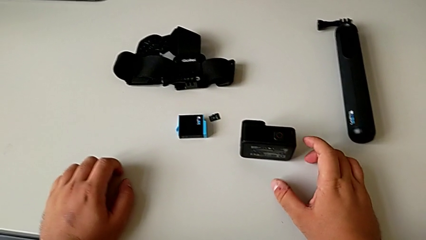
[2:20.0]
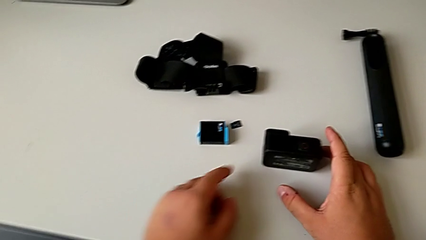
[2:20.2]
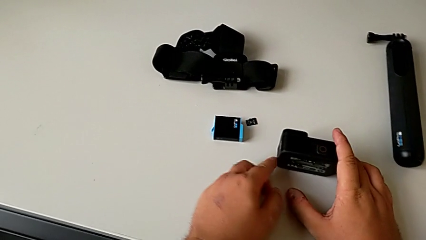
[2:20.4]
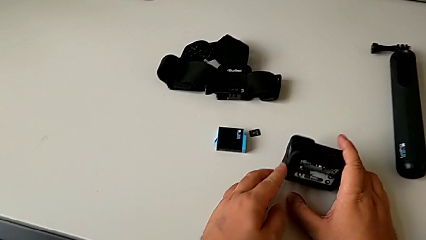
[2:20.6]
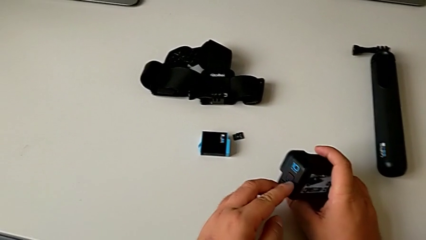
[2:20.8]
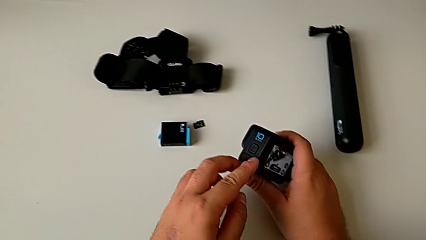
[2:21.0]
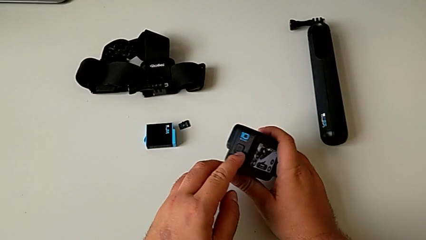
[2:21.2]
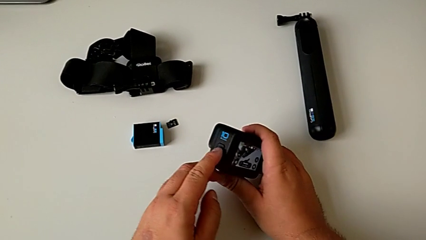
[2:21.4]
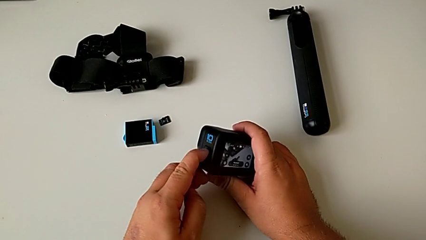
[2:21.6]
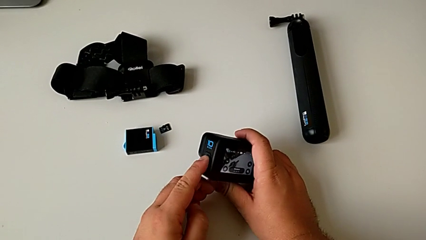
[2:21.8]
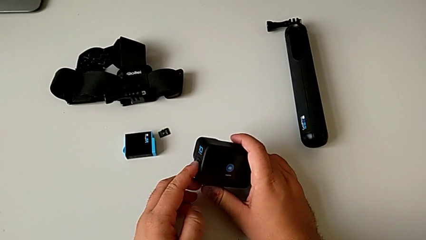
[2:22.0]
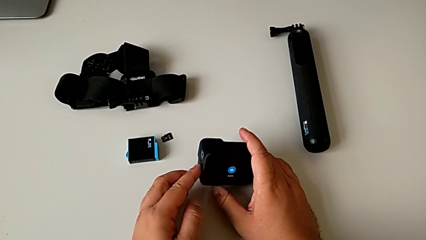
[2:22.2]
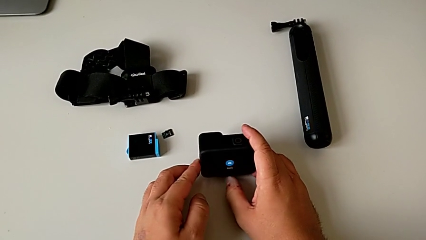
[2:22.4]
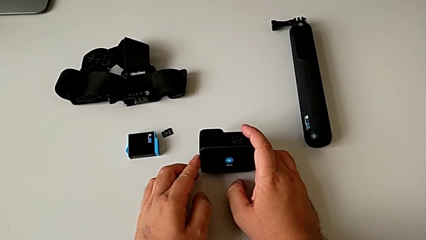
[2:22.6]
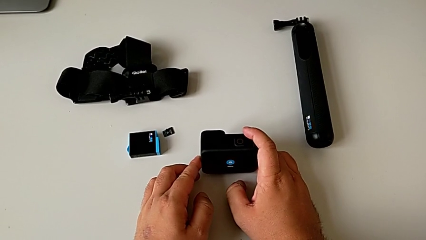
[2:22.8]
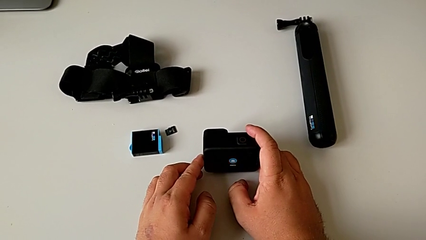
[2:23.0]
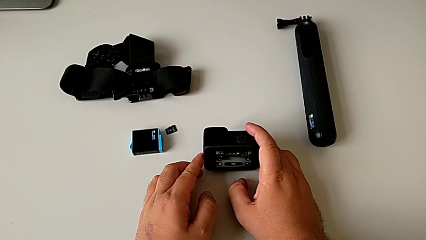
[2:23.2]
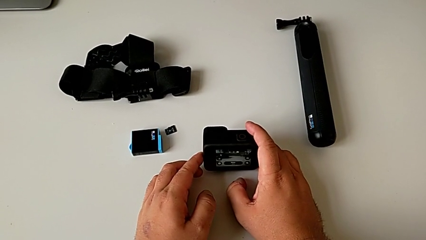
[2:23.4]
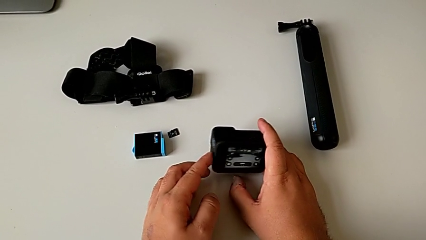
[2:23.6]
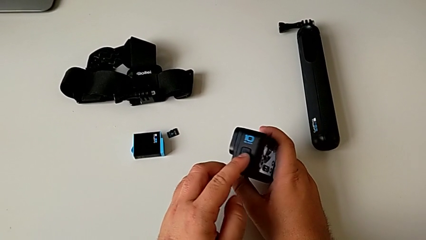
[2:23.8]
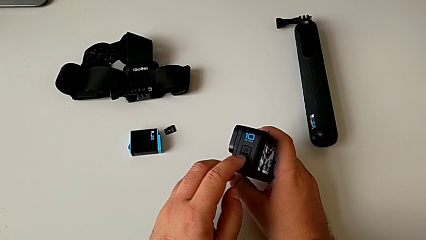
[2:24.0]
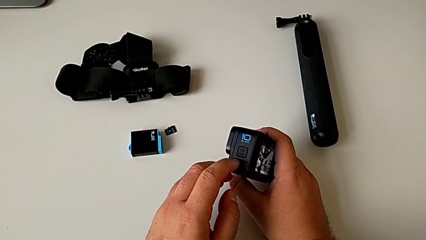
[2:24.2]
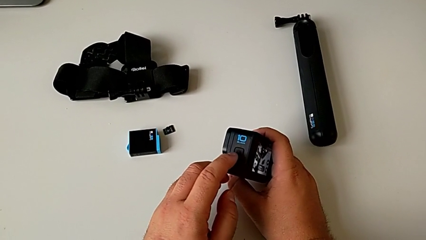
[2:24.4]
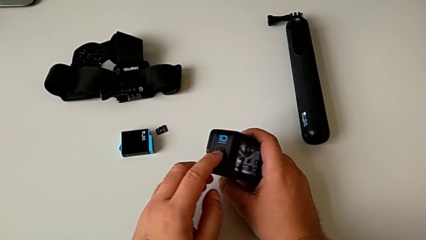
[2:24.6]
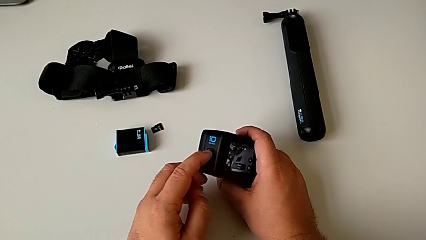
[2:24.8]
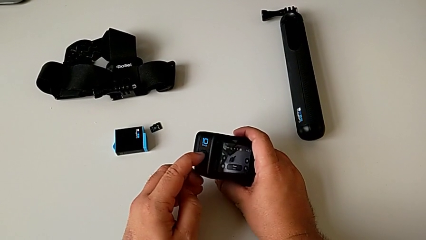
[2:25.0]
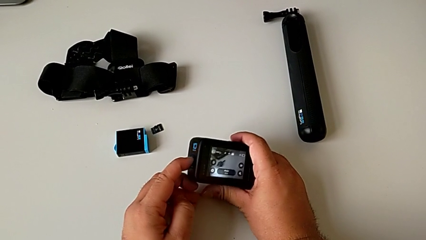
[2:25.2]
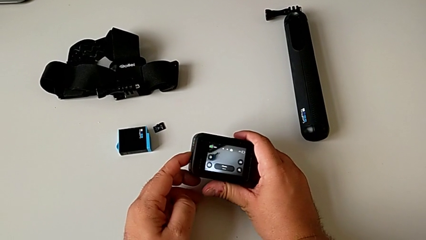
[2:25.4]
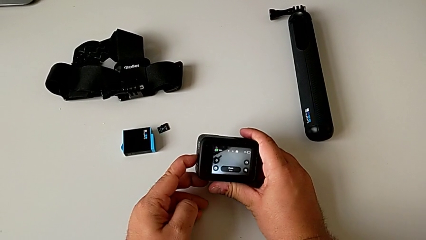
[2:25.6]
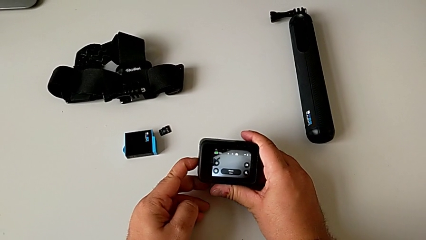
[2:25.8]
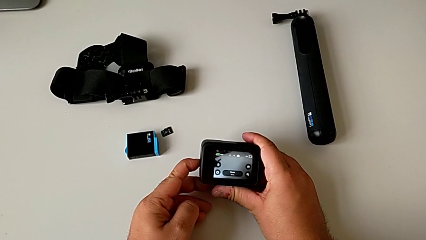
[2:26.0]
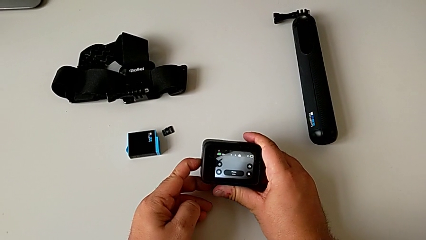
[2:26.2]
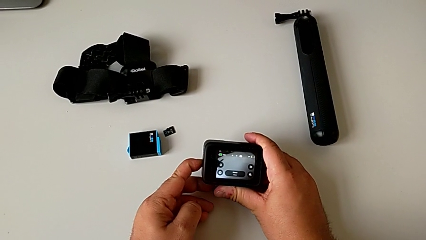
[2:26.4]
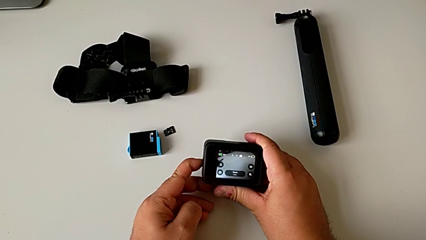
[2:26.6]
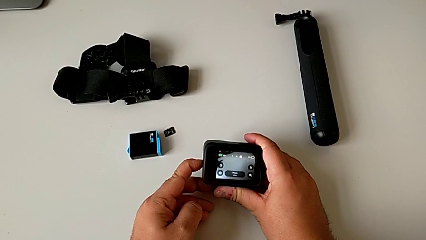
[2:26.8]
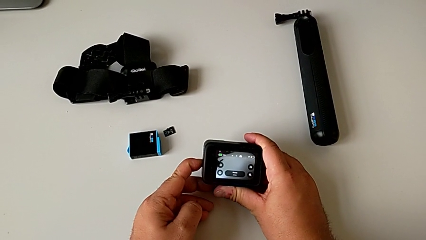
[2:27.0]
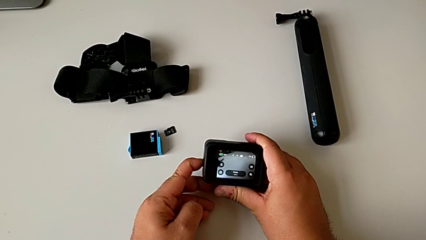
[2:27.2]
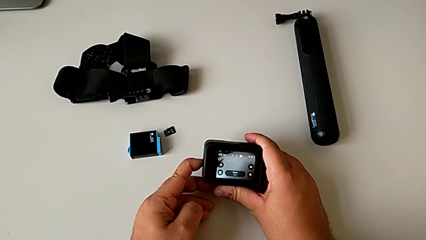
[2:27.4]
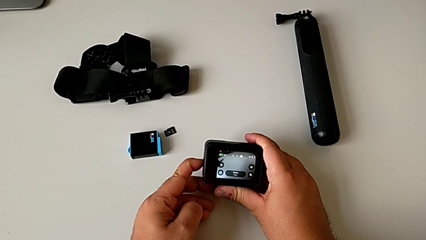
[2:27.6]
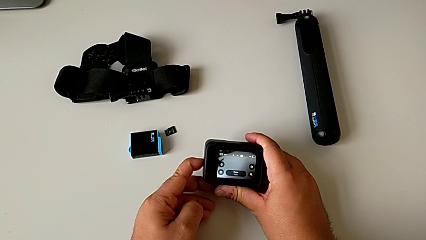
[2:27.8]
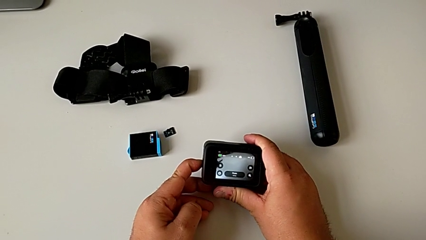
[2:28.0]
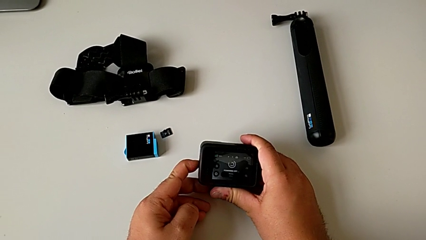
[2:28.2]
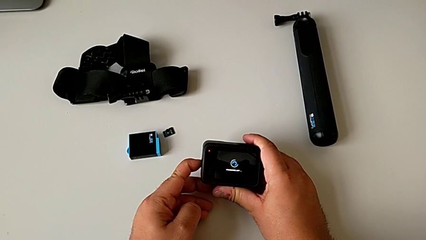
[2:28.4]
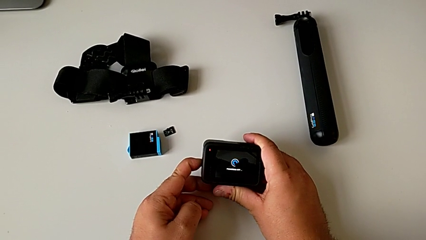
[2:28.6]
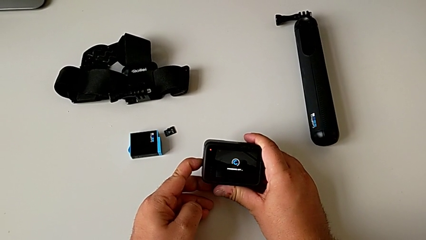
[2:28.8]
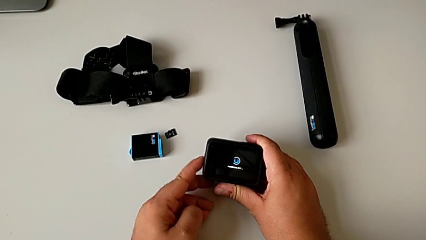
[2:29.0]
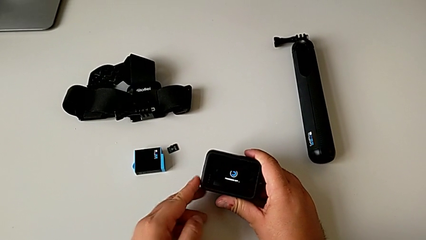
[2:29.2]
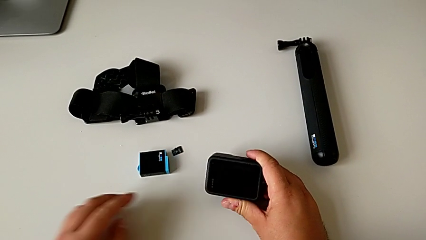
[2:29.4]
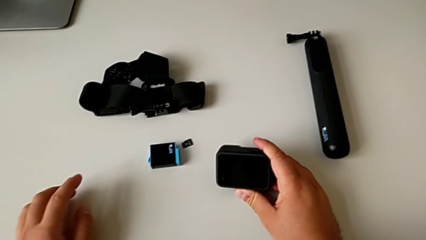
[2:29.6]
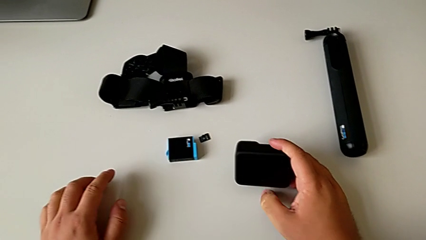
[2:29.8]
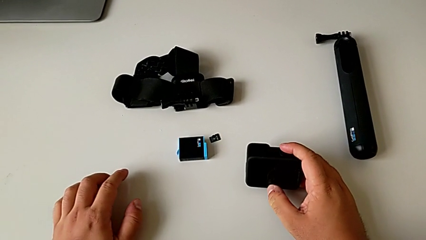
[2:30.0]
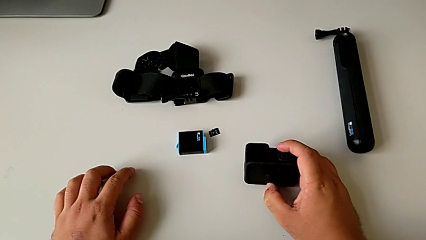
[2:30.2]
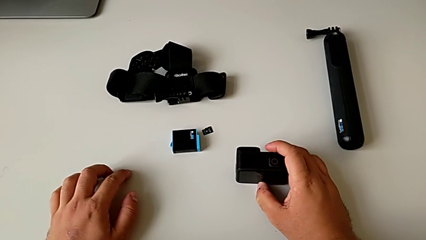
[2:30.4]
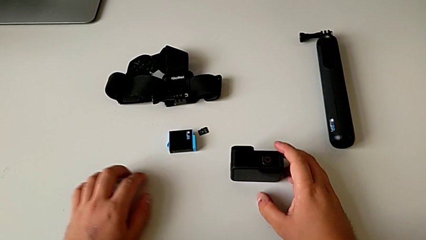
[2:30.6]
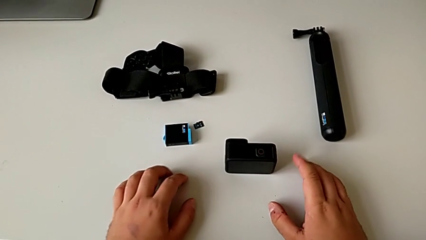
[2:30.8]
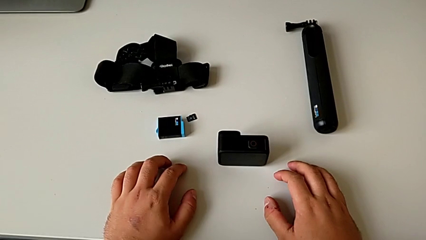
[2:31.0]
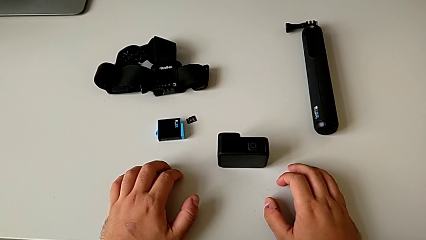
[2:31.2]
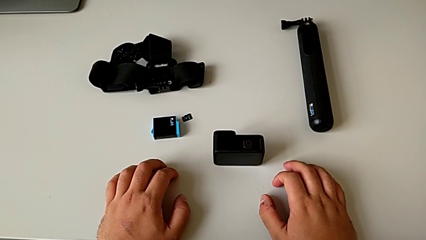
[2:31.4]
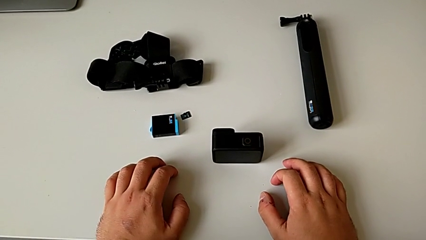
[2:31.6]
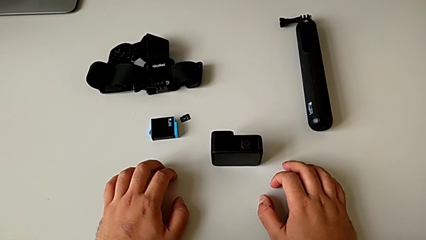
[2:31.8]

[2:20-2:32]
The camera wearer turns off the GoPro. They wrongly press the square button and place the GoPro. They lift it, rotate it, hold the square button and place the GoPro.

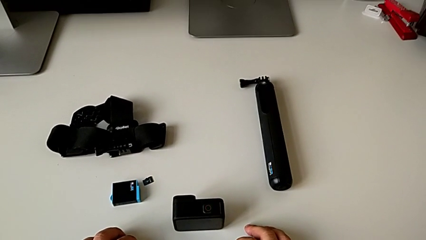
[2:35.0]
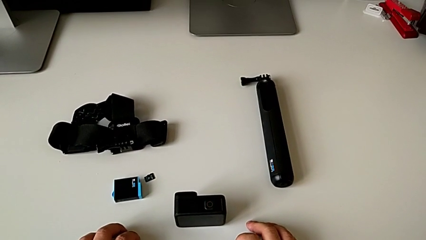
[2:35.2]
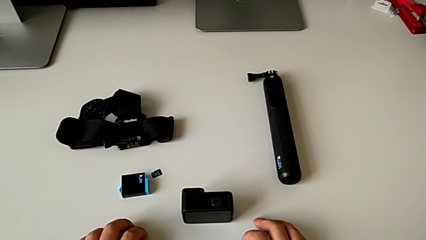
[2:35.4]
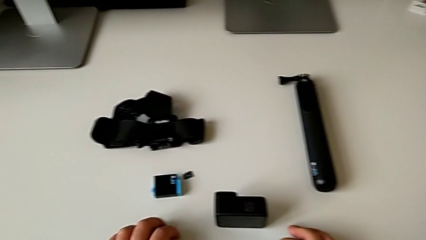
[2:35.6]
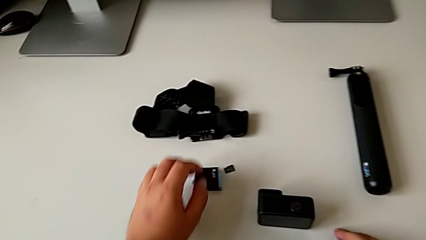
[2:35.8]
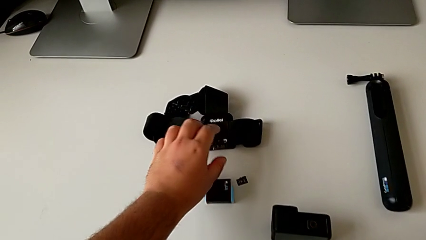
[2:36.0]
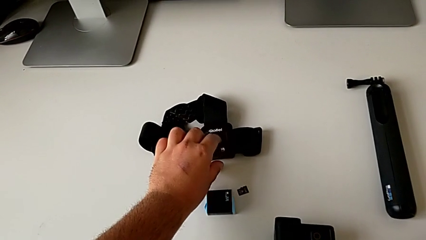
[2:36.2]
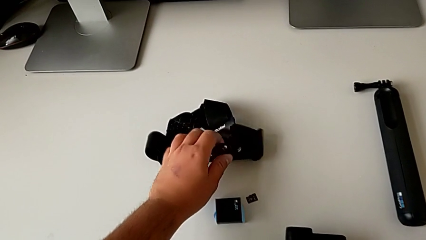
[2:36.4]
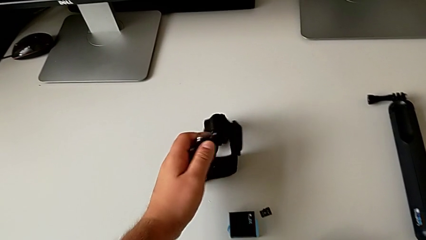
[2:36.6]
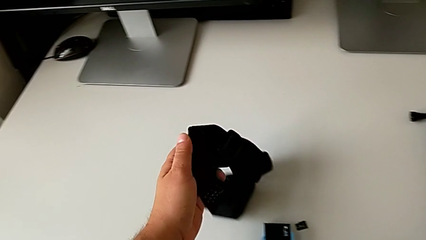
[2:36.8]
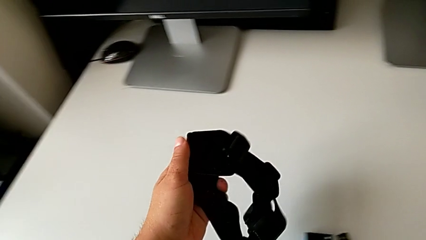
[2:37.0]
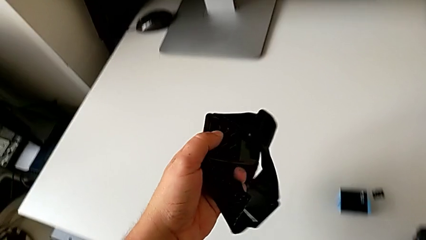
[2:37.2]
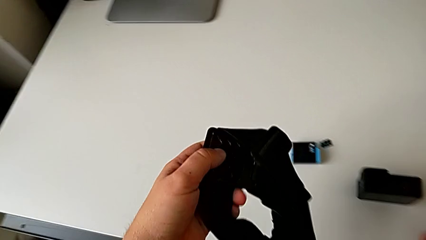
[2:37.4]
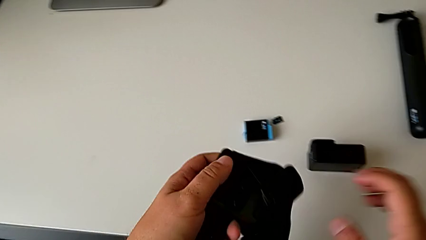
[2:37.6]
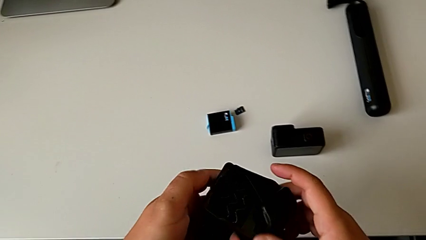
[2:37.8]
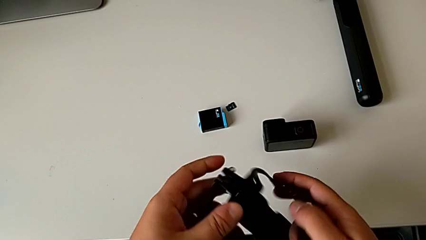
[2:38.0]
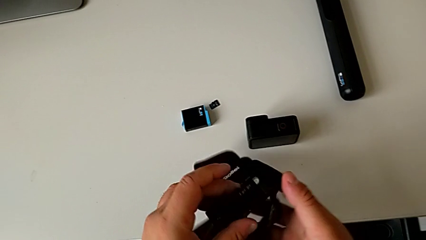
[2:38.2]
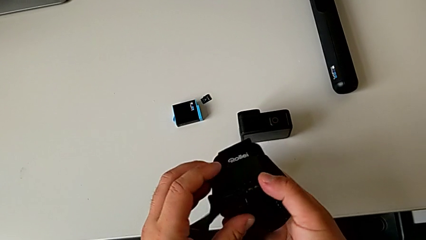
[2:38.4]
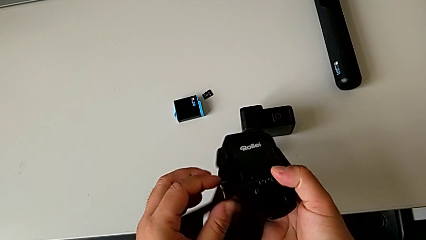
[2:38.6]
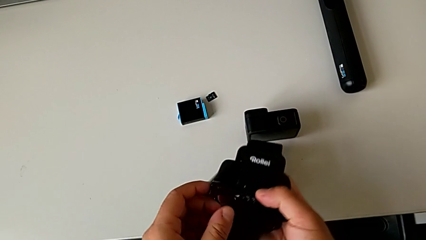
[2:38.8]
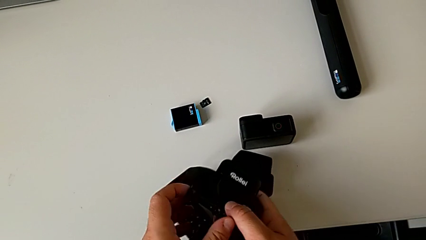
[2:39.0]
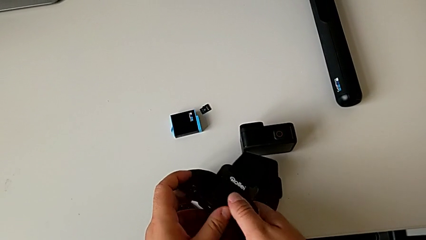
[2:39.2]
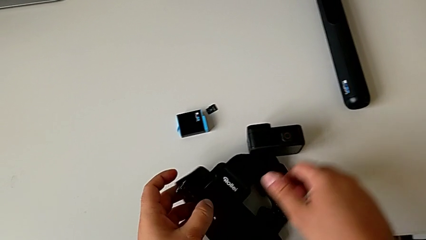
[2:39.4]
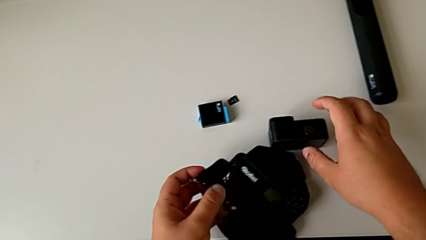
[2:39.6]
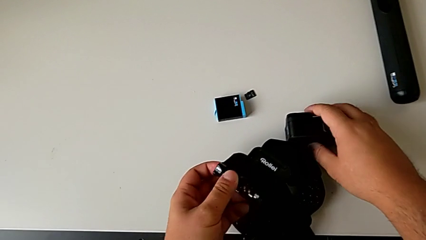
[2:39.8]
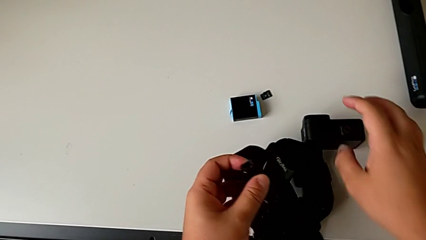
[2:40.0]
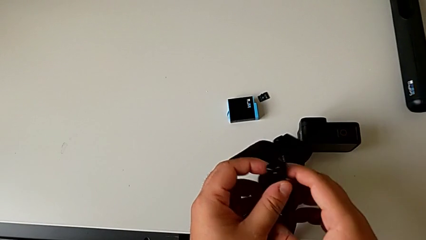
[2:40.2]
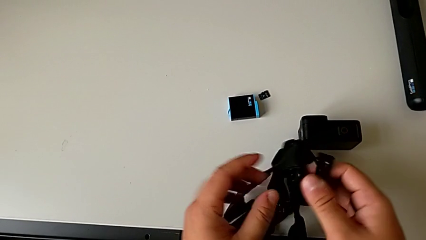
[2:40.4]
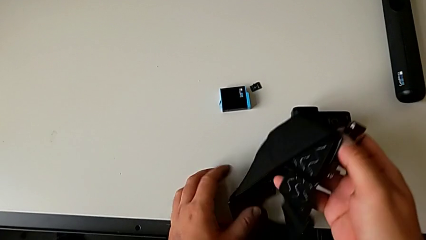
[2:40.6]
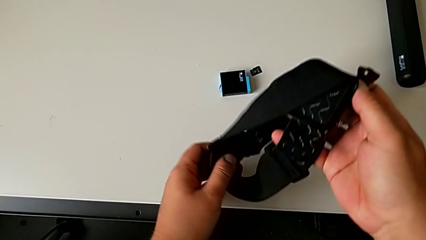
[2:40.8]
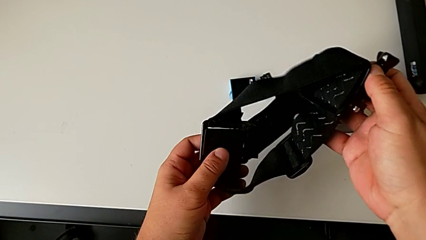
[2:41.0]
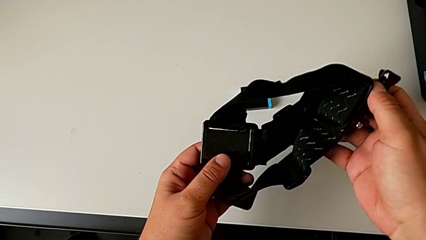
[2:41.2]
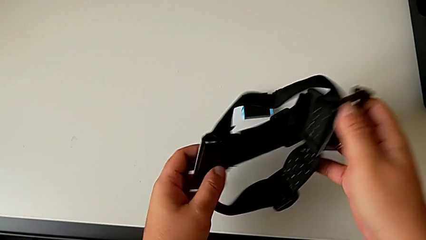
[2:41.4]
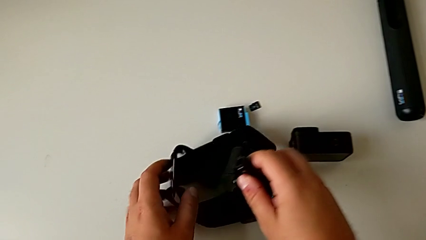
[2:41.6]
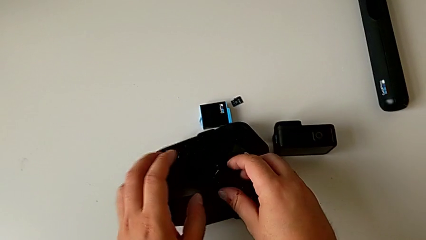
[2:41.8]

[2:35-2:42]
The camera wearer is mounting the GoPro on the strap. They grab the strap, lift it, insert it, inspect it and place it.
